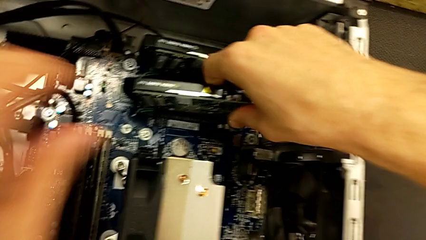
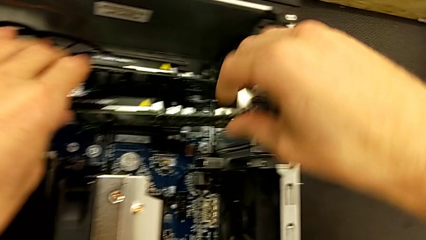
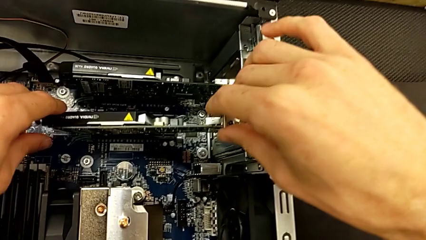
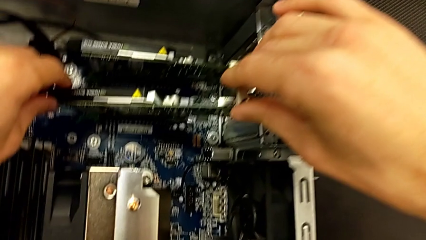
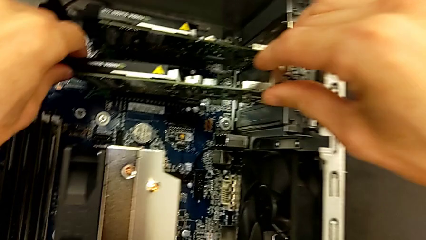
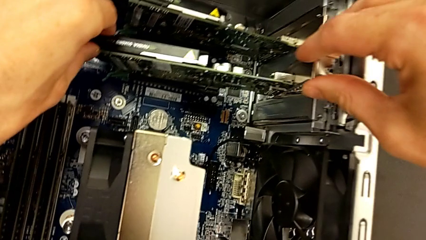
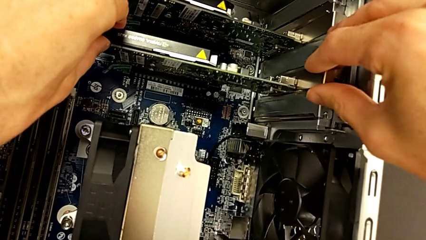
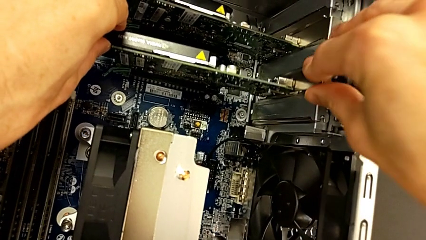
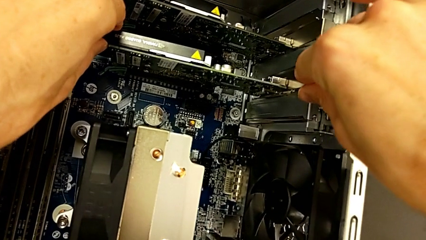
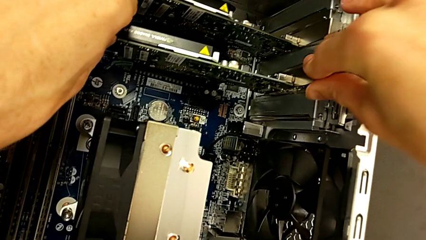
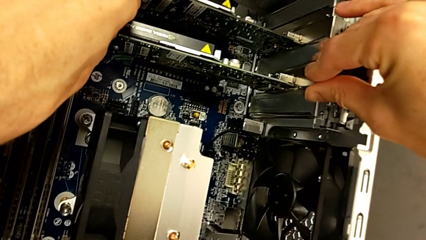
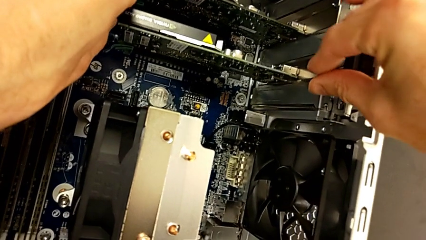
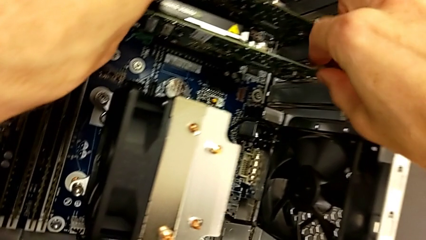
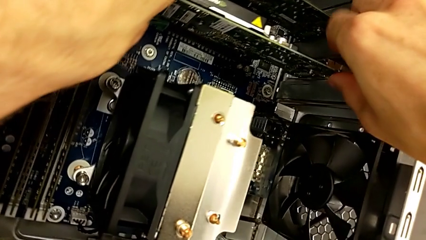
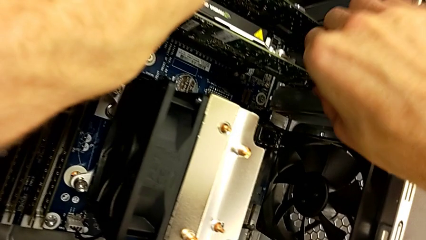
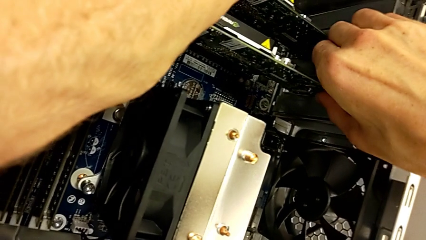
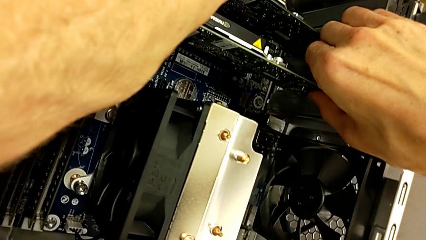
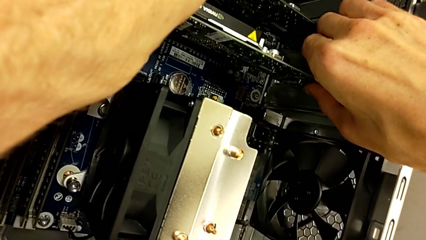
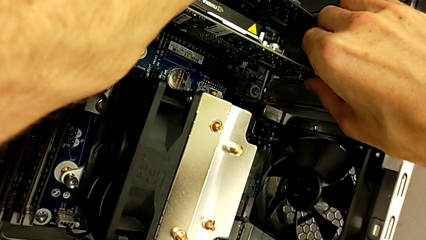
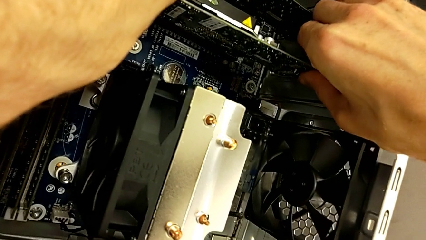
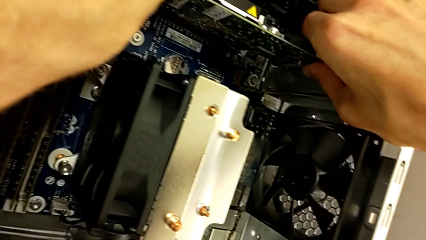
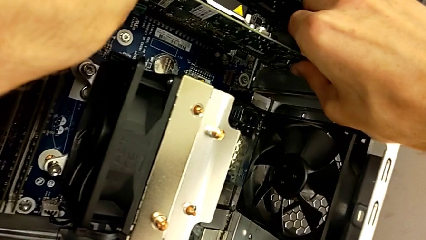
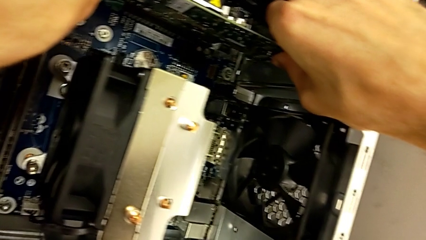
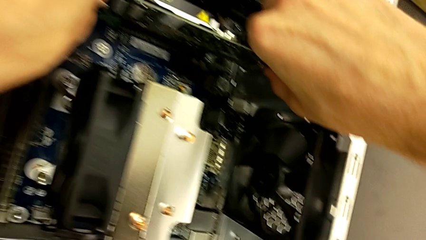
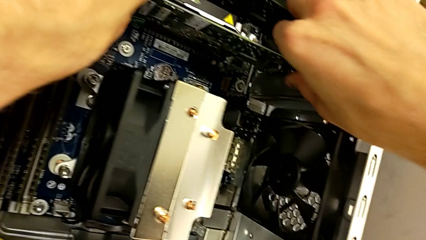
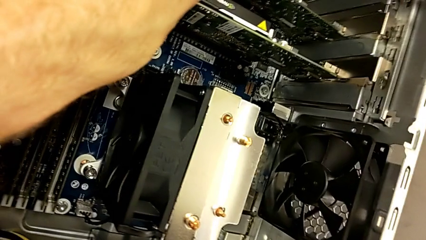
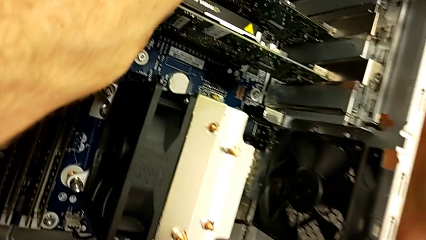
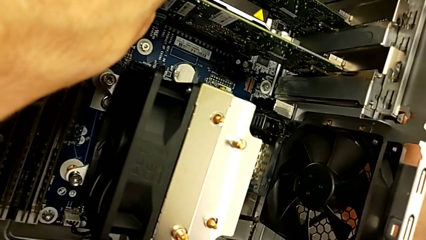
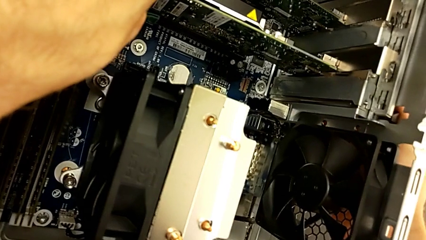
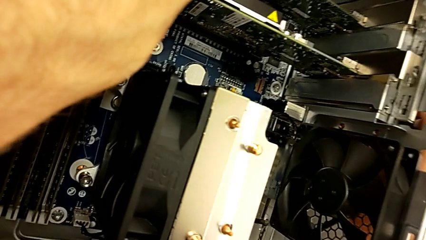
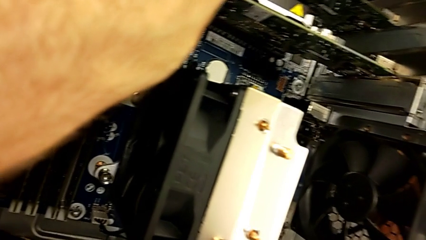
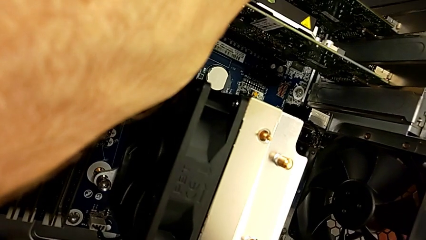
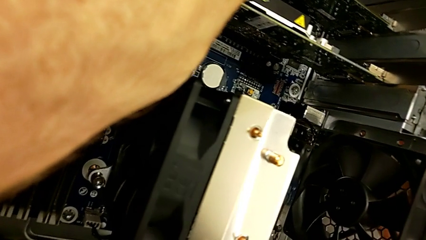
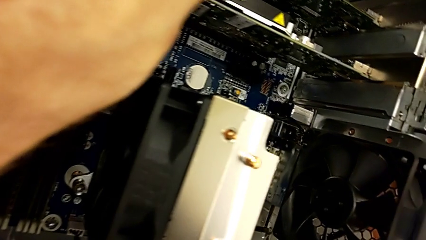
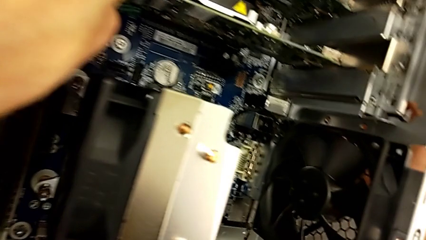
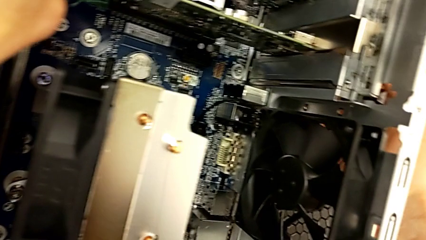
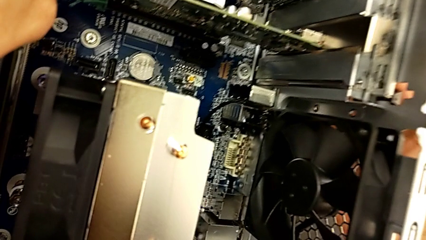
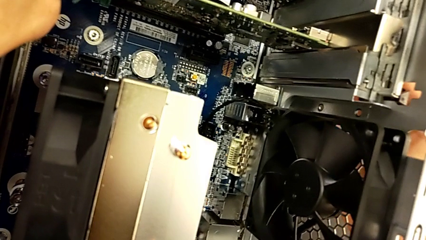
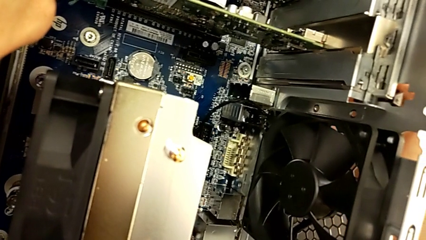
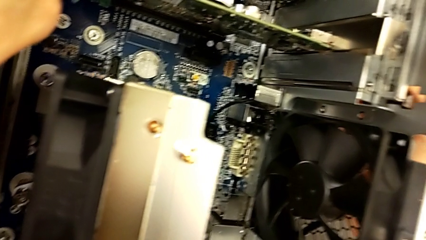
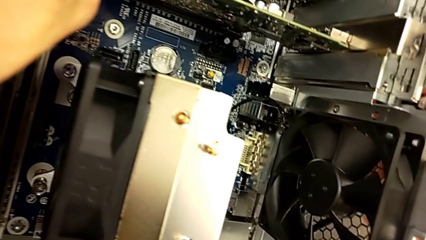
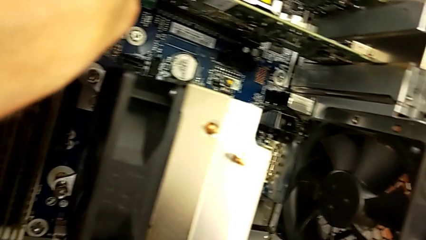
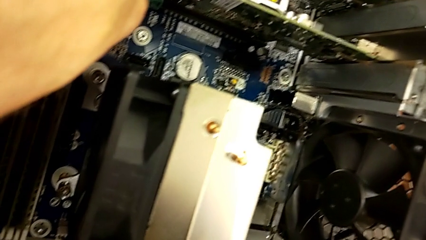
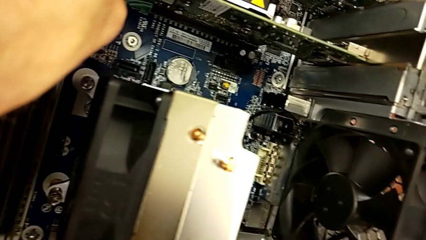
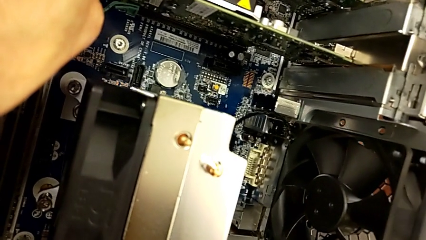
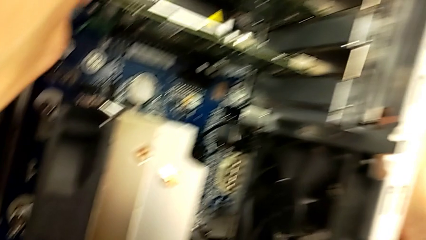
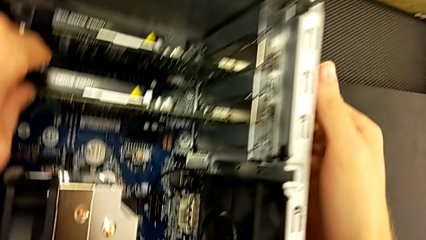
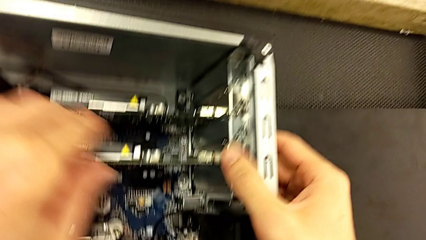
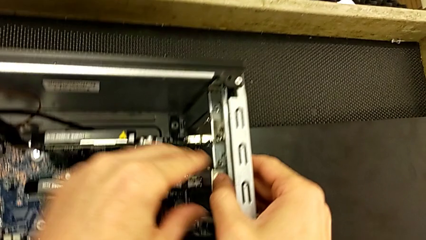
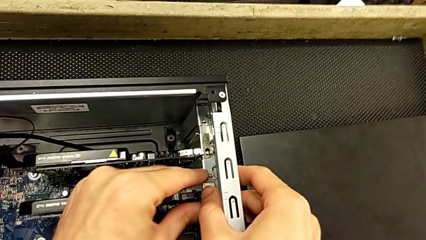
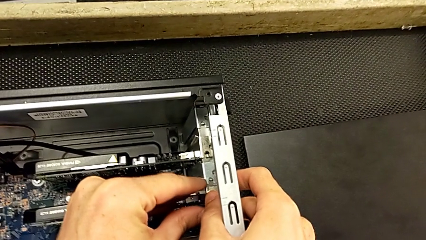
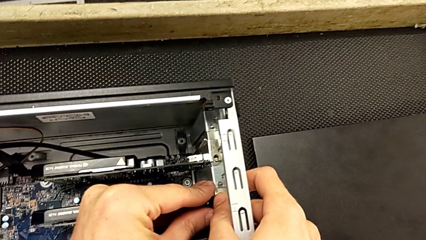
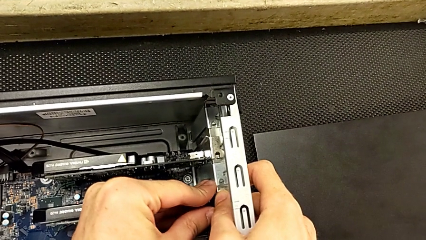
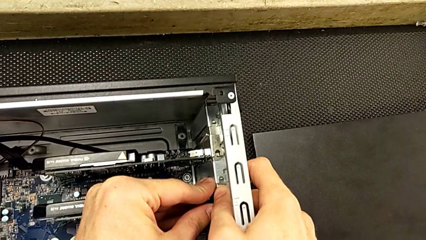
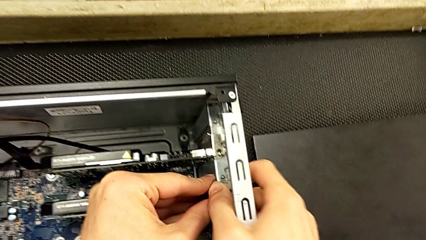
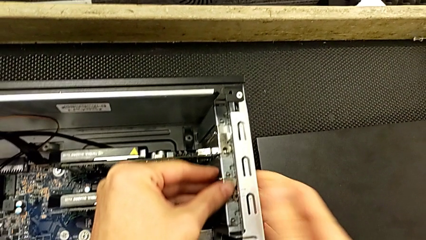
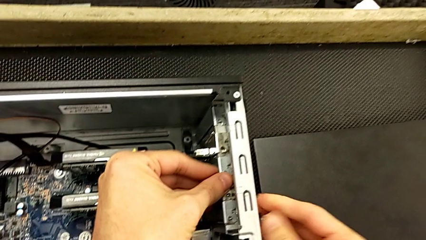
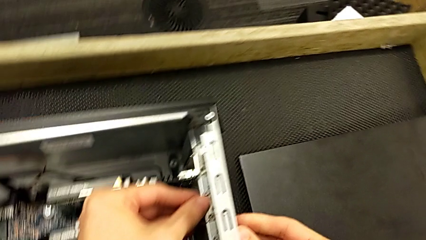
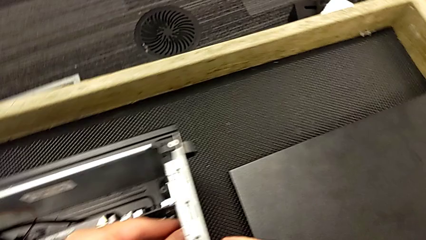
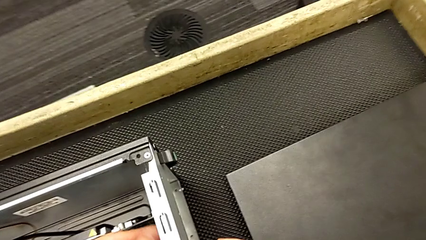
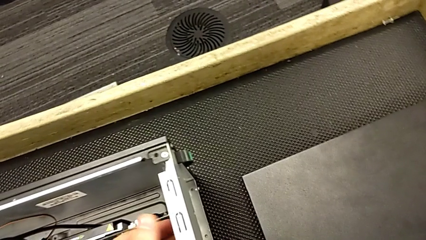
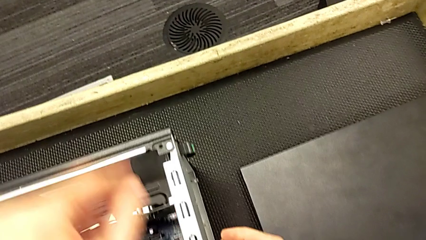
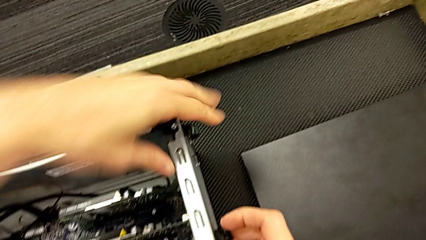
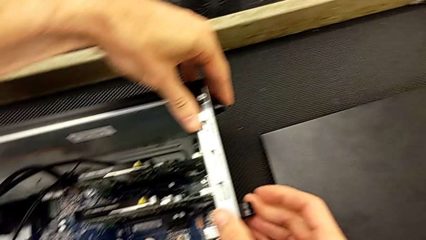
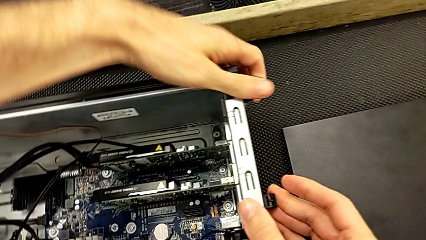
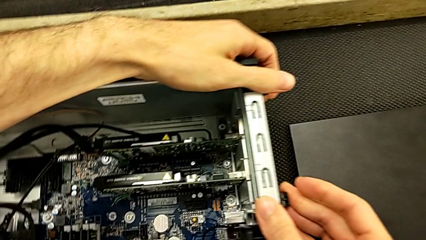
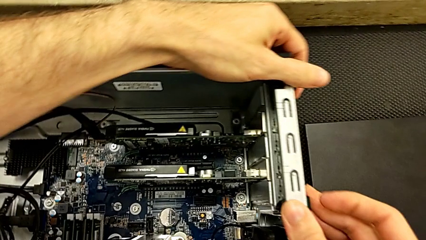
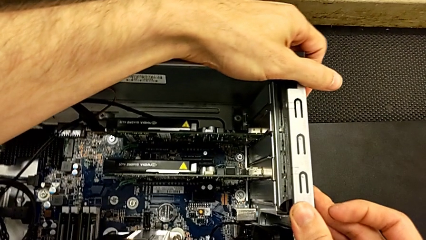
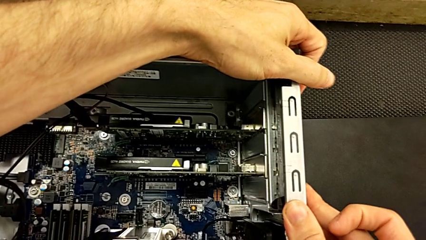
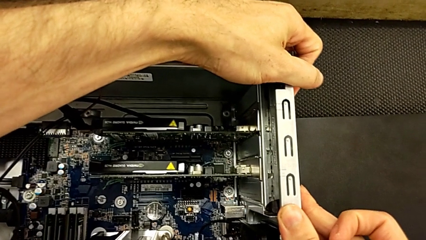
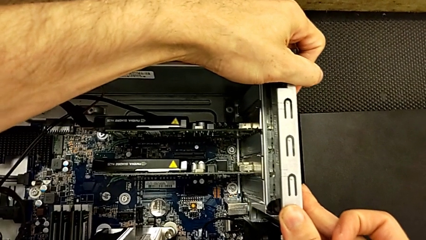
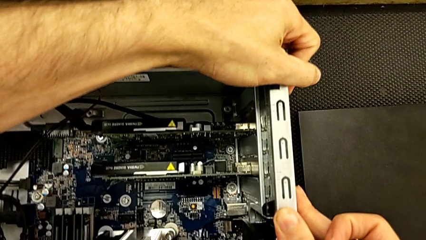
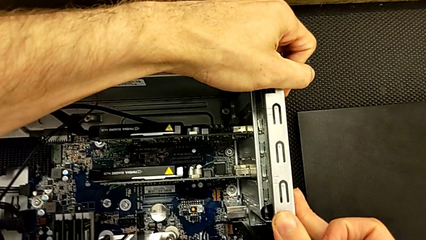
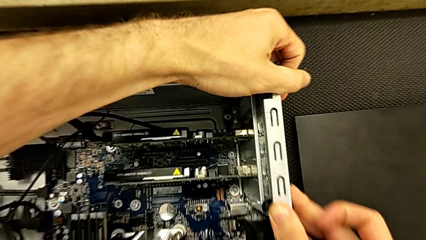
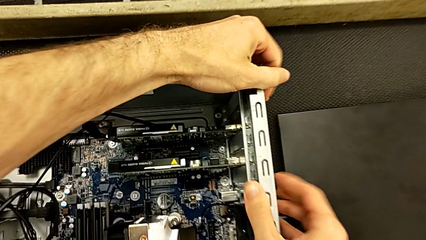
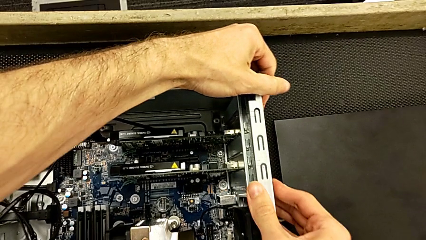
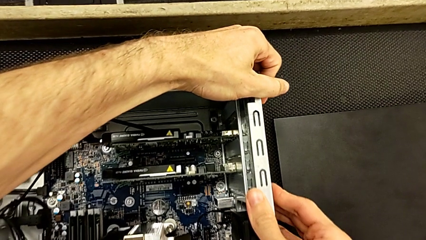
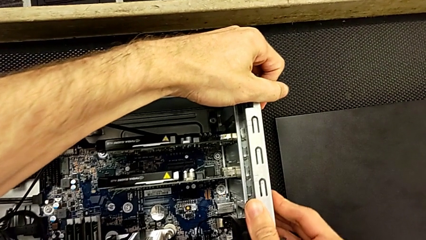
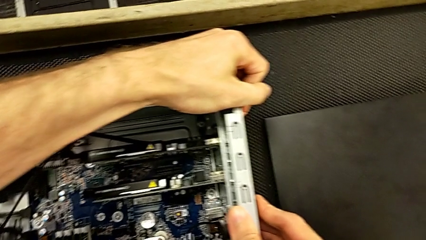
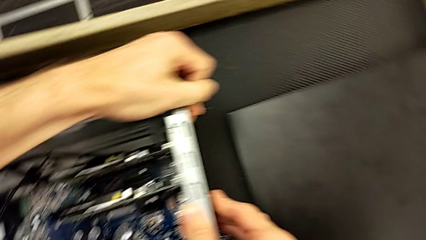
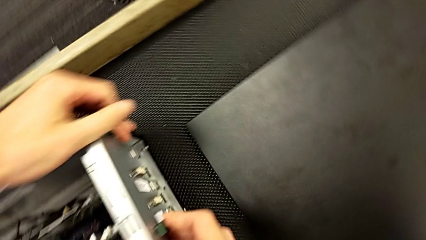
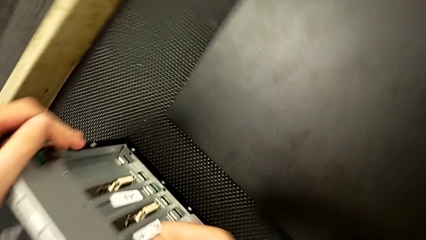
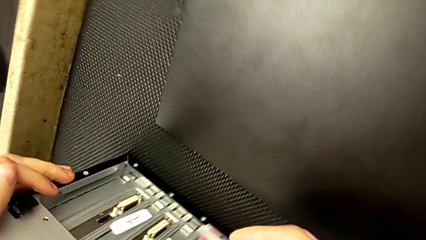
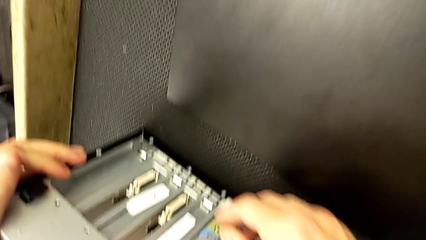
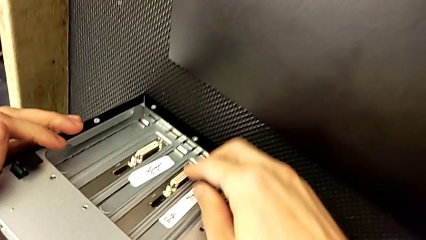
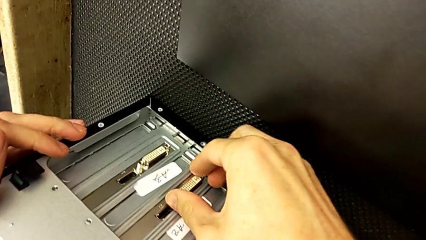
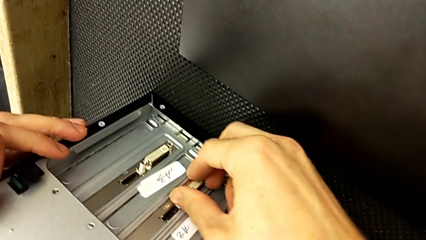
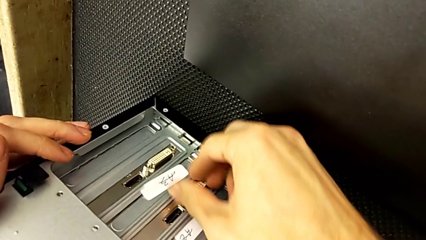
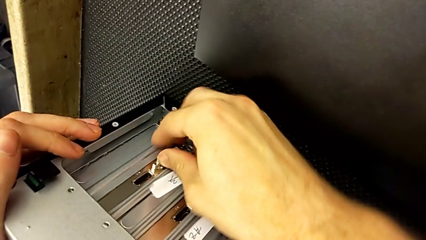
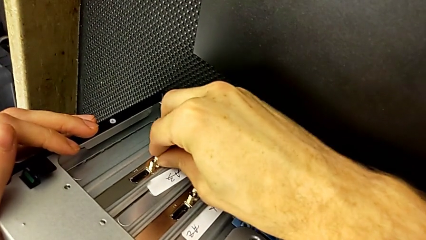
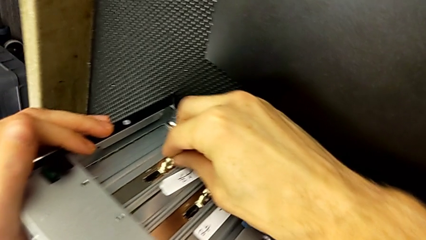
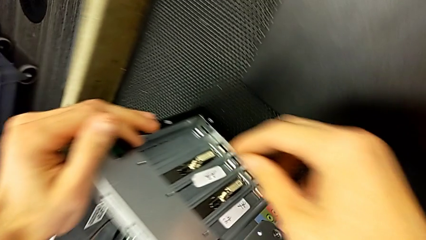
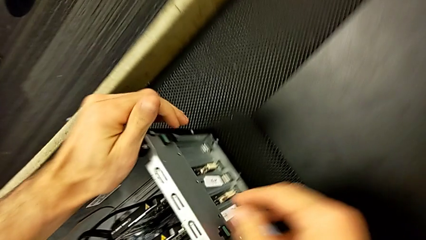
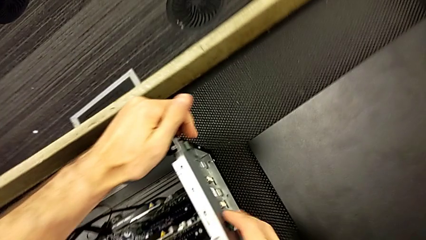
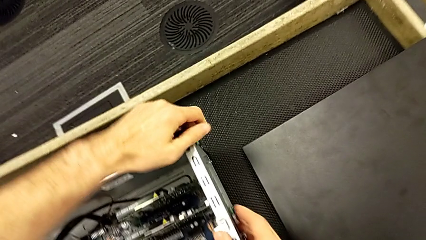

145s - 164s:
The camera wearer is installing the second graphic card into the computer. They keep assembling the second graphic card and lock it.
